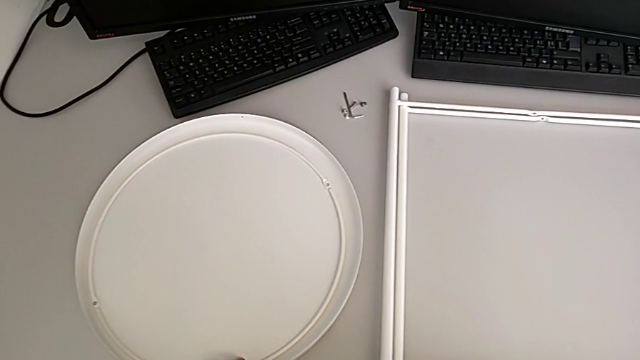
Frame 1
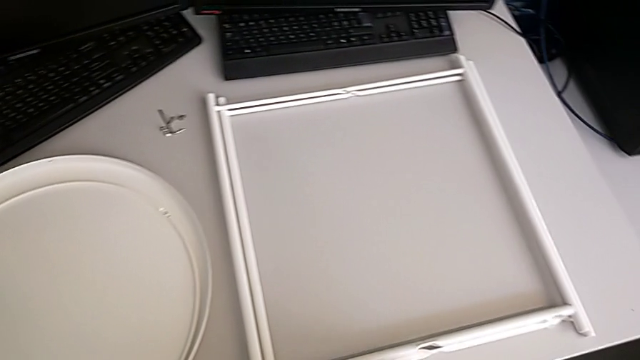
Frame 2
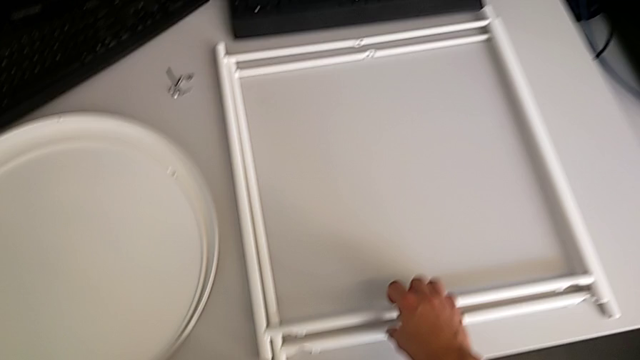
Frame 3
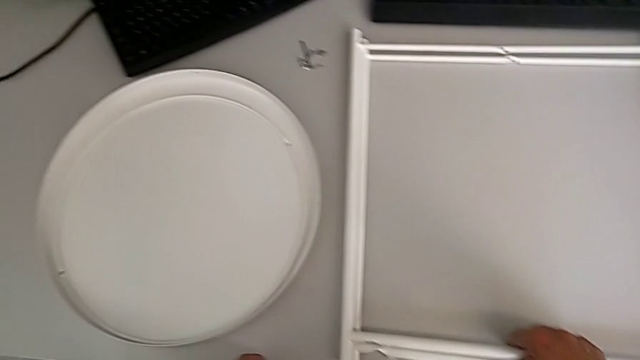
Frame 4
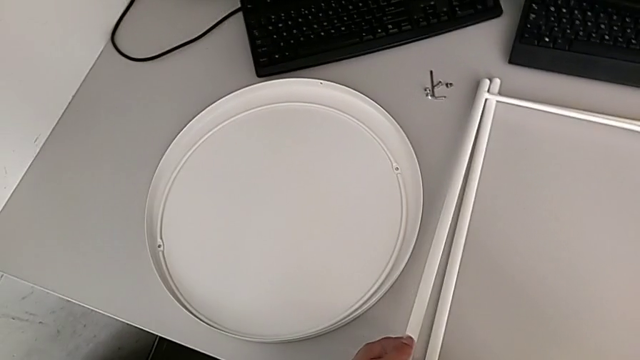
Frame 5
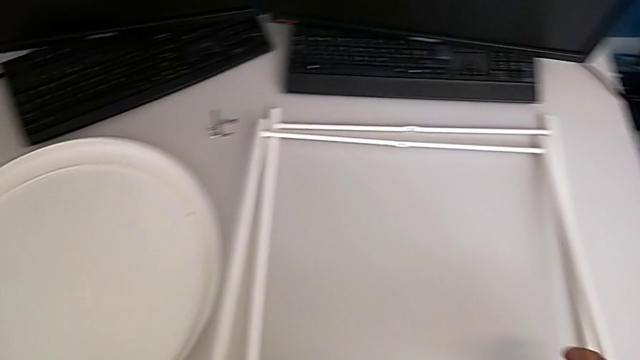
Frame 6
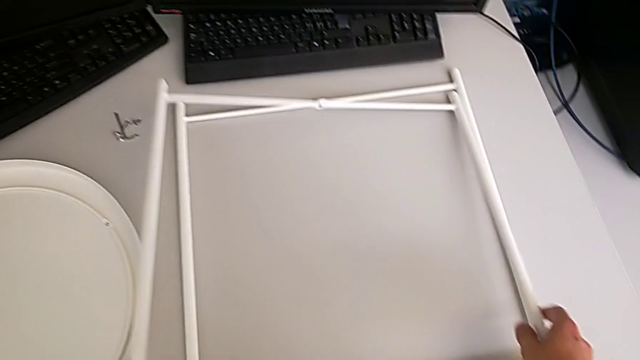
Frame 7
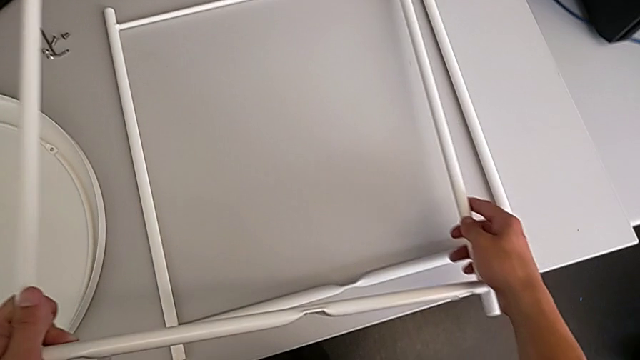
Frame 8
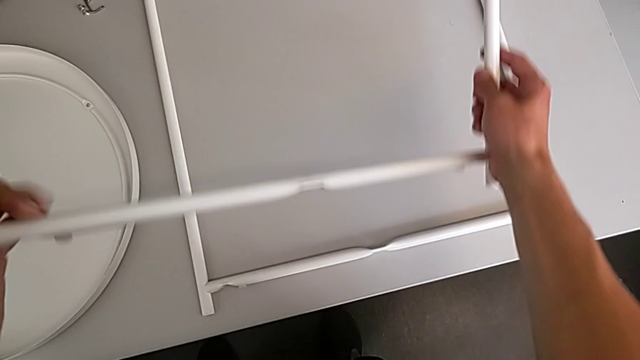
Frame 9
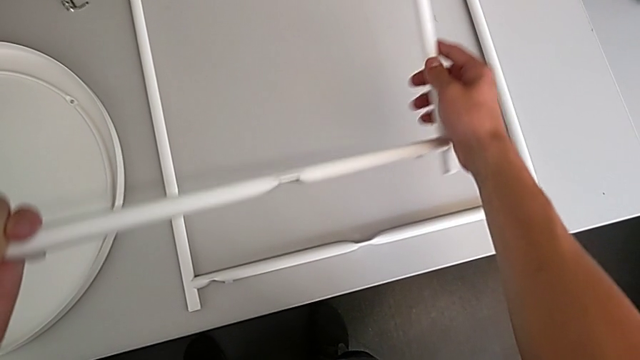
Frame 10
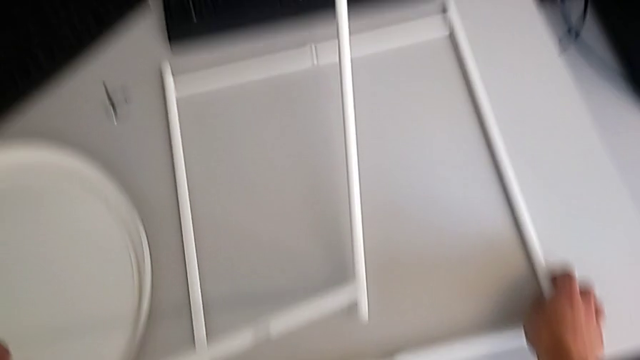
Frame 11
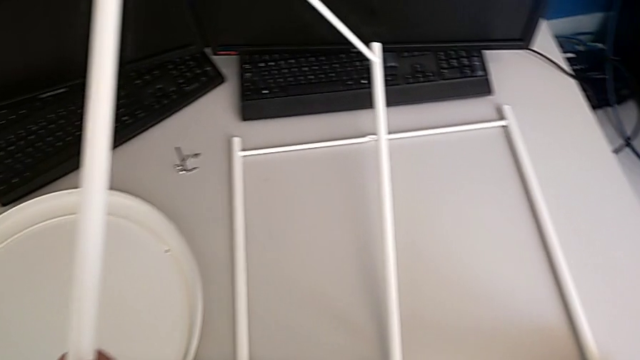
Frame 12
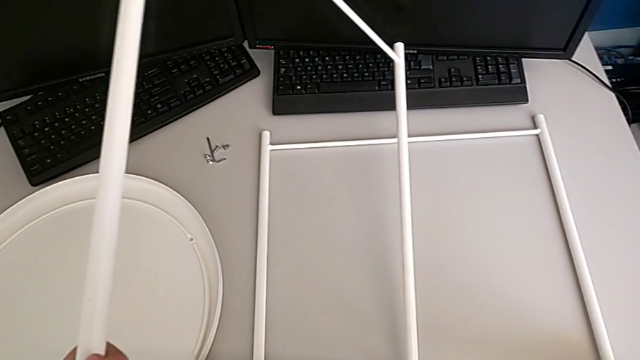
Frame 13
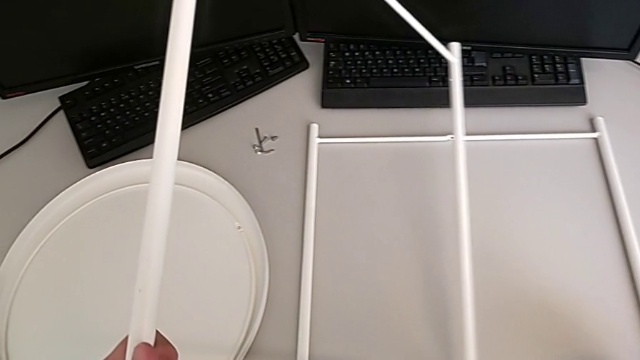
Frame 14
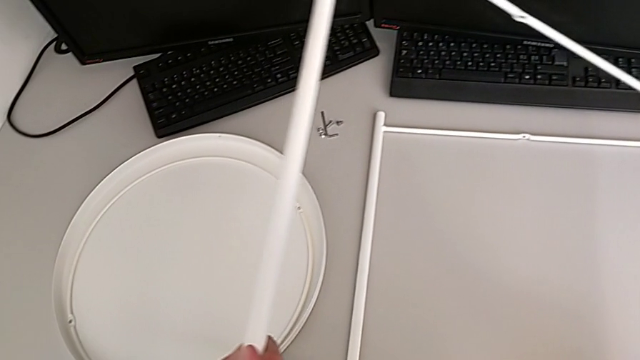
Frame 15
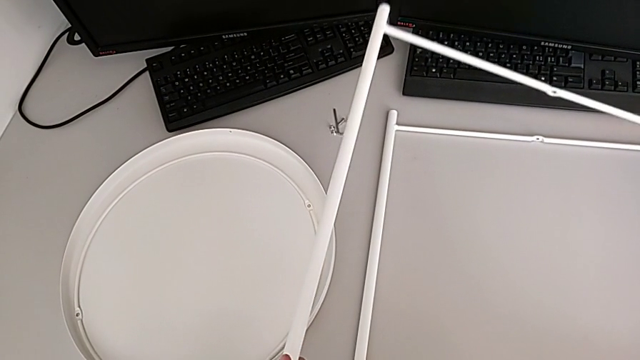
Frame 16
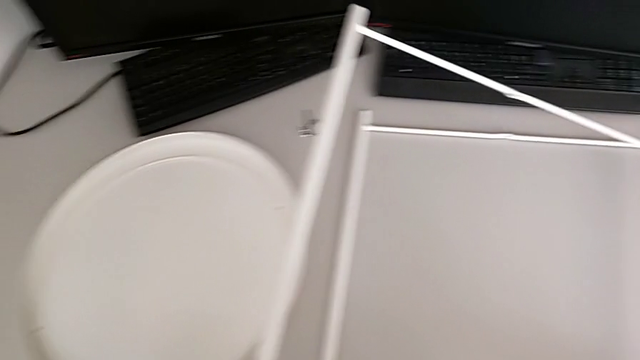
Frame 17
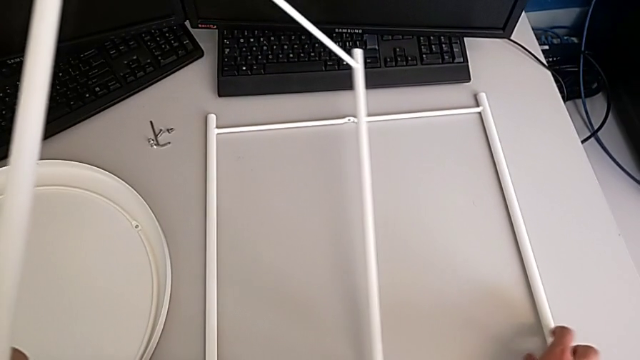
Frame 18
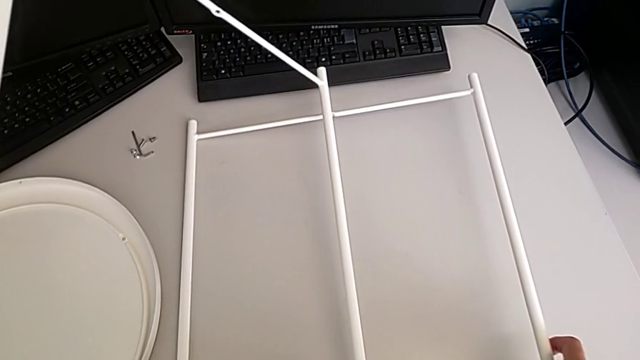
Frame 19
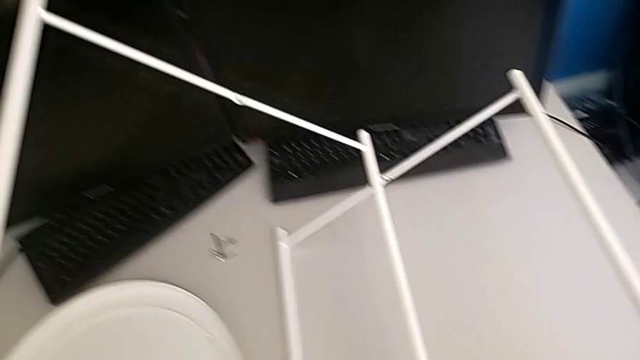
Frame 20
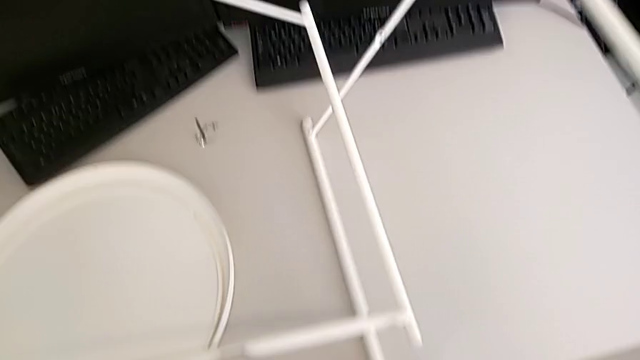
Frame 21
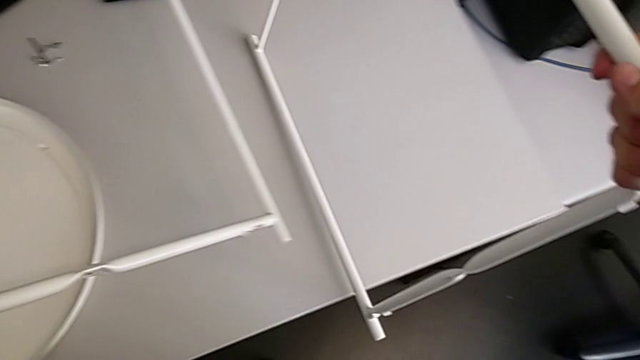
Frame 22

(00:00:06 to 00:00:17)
The camera wearer is assembling the legs. They grab the leg, lift it, hold it and lift it.

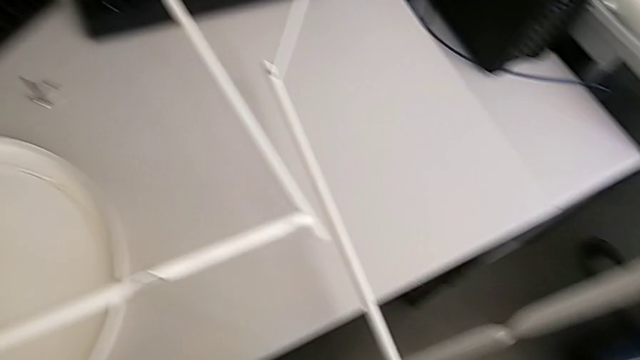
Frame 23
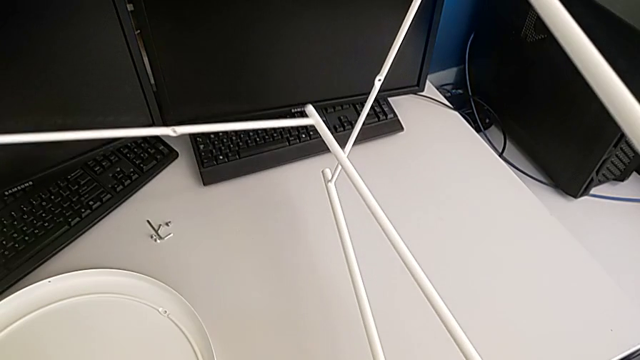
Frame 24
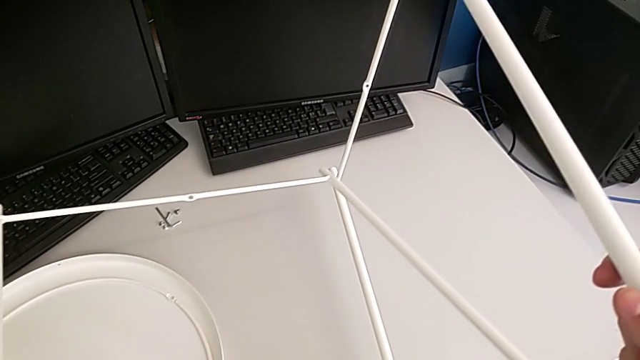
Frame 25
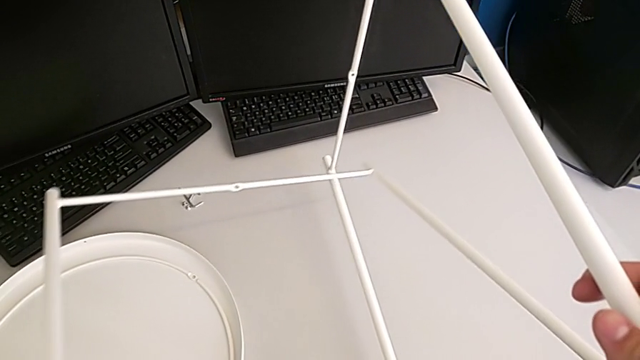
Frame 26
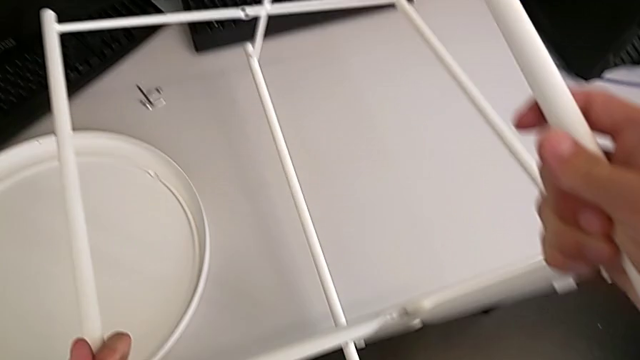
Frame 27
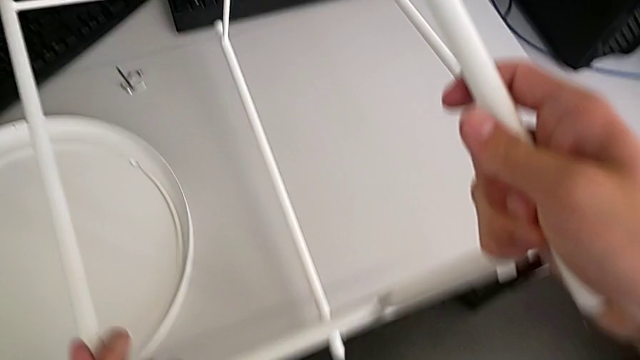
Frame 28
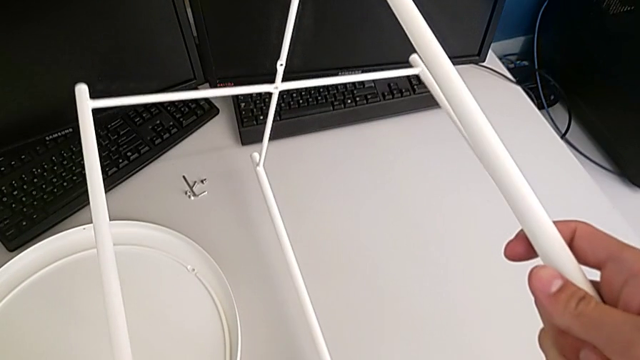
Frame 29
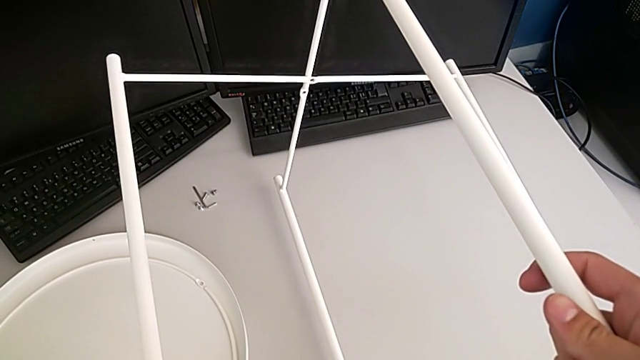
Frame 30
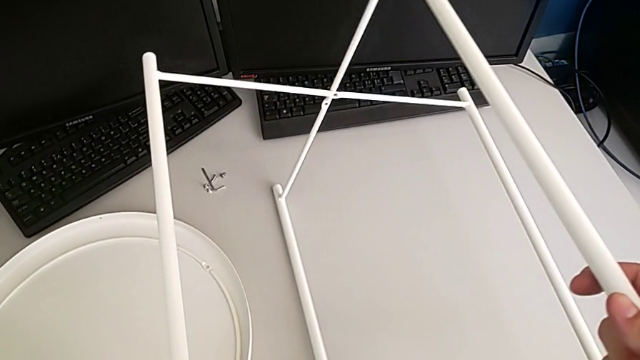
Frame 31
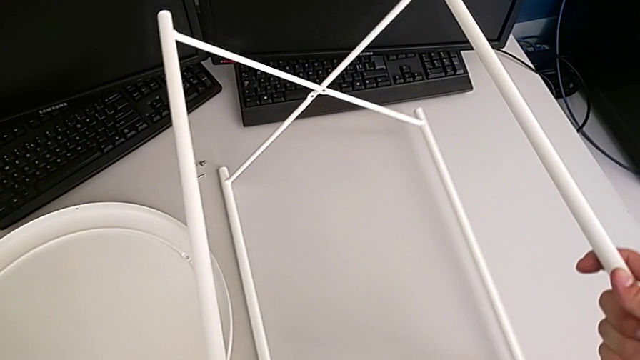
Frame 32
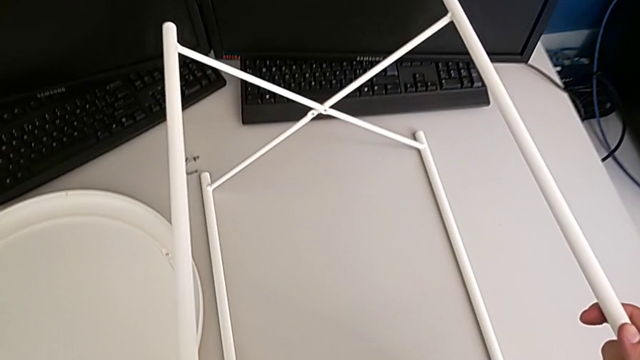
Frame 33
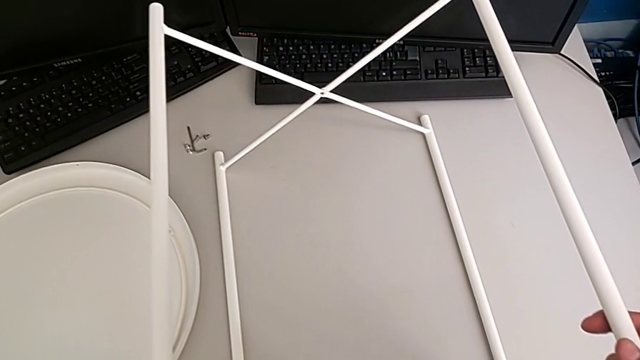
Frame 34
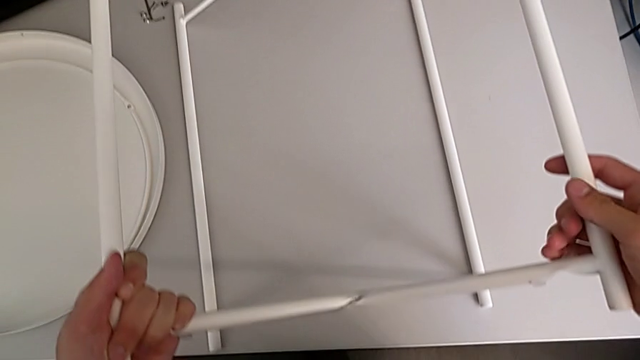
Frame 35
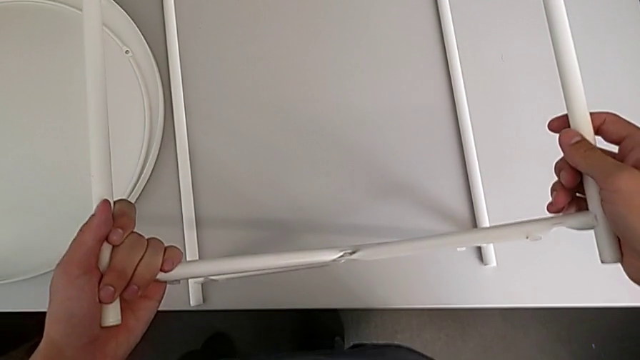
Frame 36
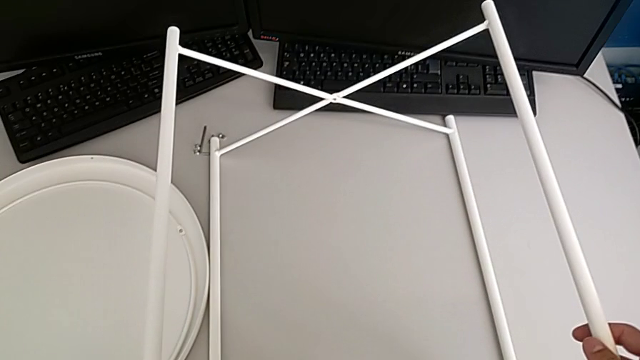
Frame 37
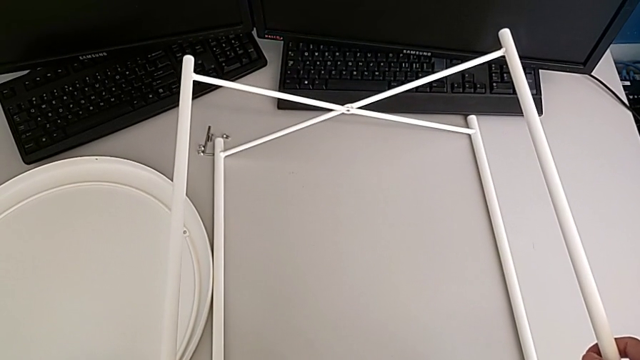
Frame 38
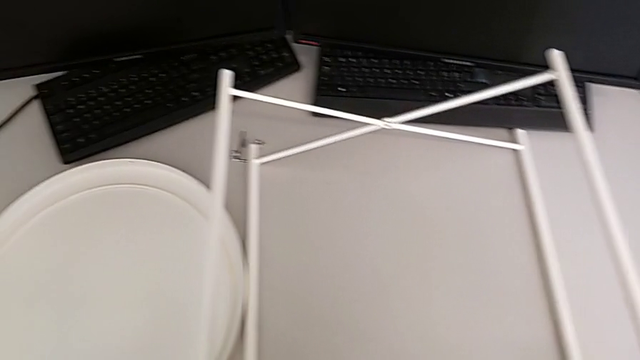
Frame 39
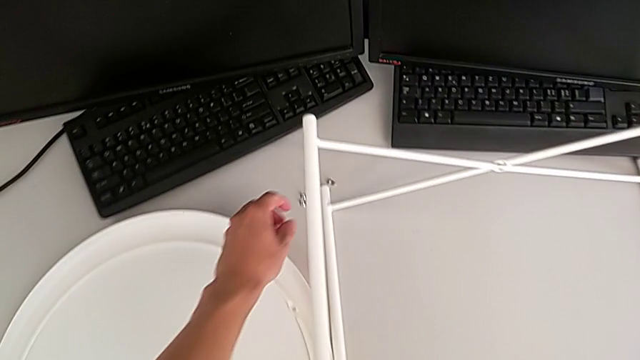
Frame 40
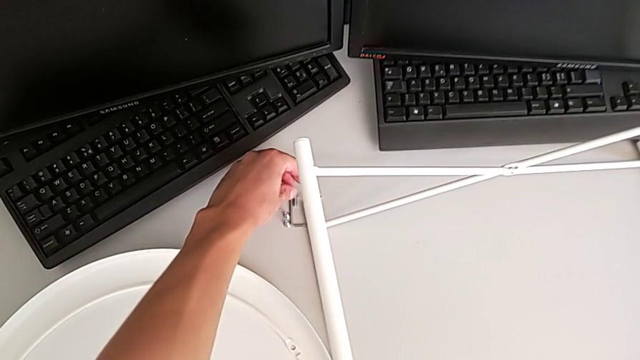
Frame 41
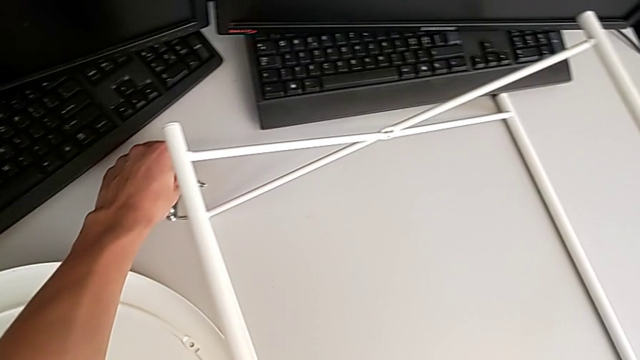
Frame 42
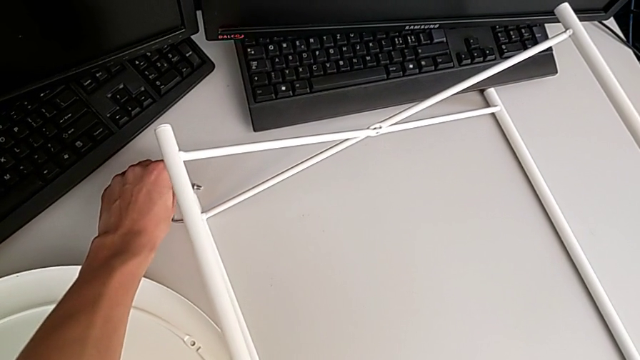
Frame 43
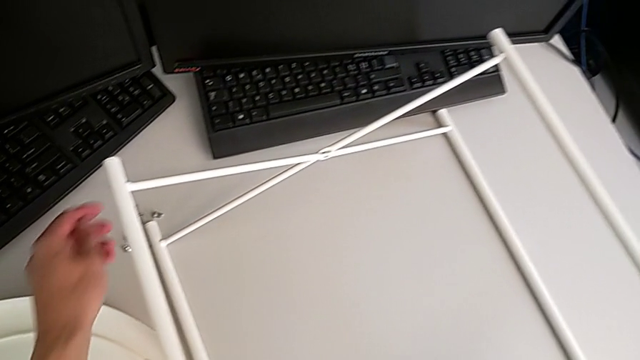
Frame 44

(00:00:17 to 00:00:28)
The camera wearer is assembling the legs. They align the leg, wrongly place it, hold it and grab the hex socket head. They place it.
